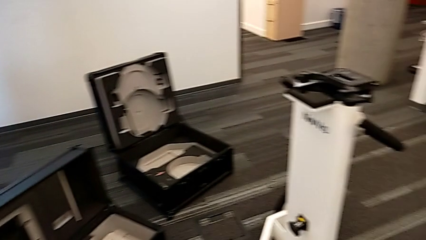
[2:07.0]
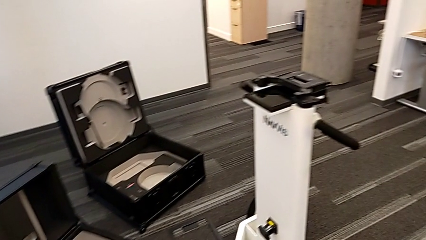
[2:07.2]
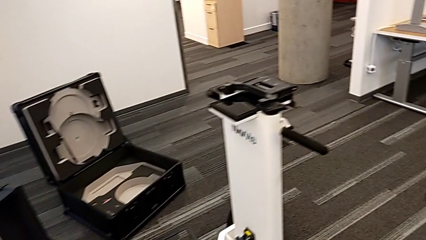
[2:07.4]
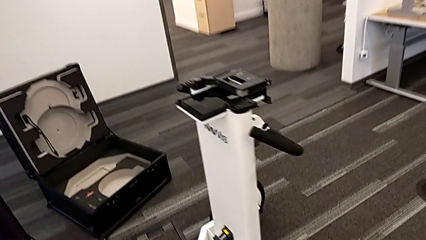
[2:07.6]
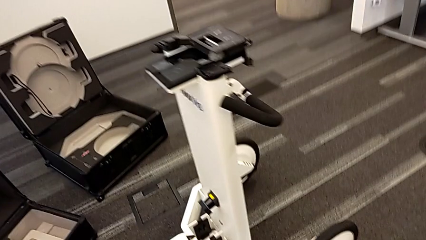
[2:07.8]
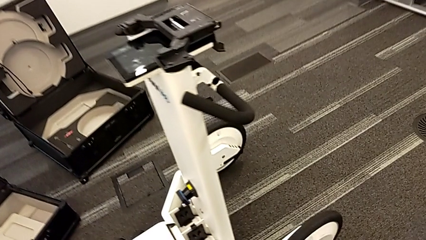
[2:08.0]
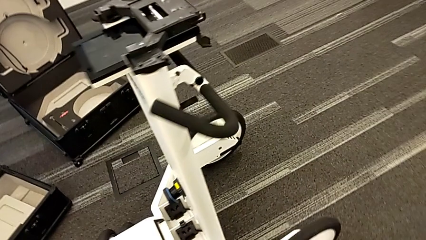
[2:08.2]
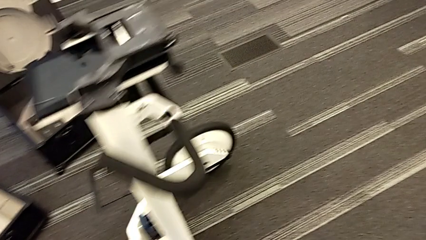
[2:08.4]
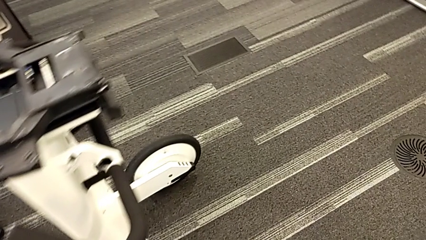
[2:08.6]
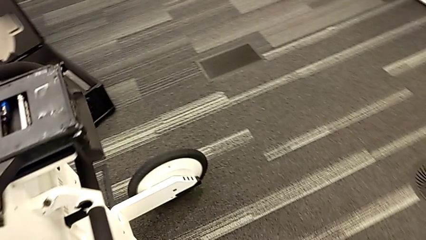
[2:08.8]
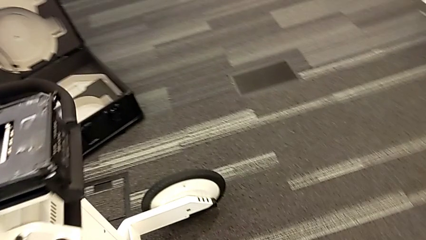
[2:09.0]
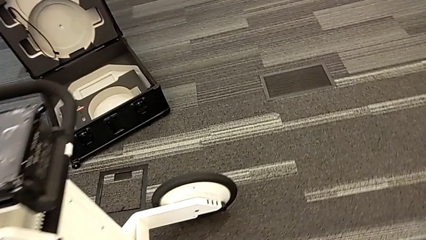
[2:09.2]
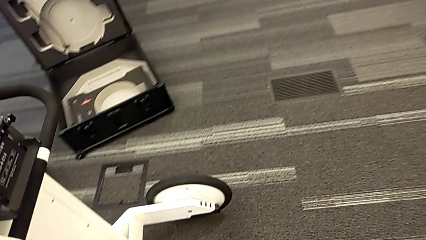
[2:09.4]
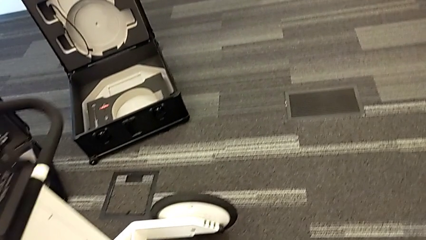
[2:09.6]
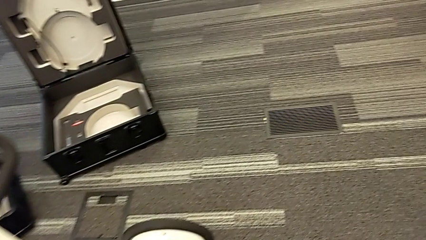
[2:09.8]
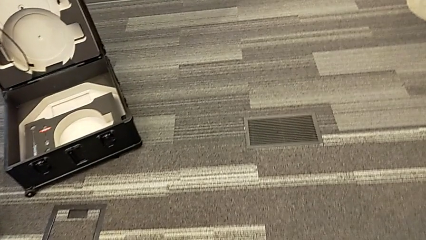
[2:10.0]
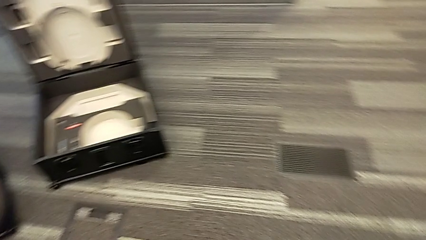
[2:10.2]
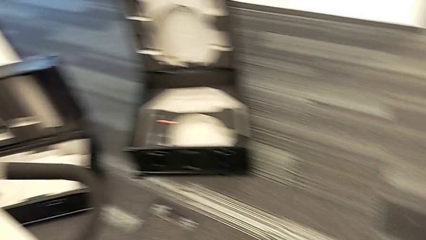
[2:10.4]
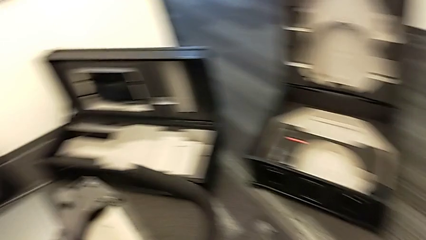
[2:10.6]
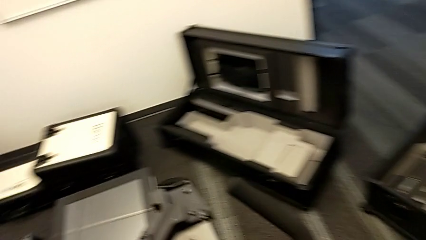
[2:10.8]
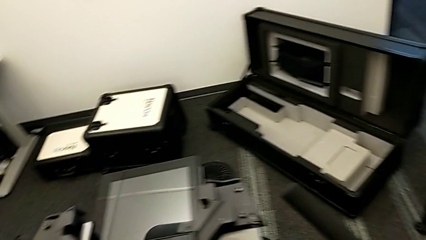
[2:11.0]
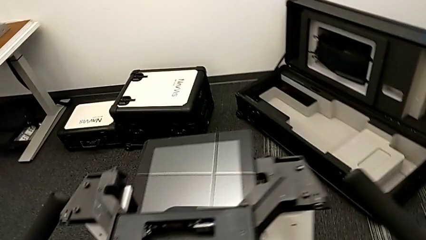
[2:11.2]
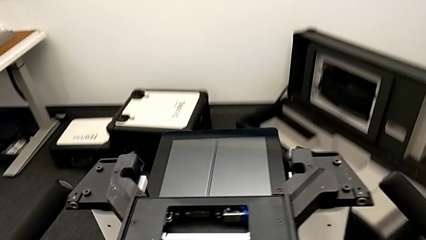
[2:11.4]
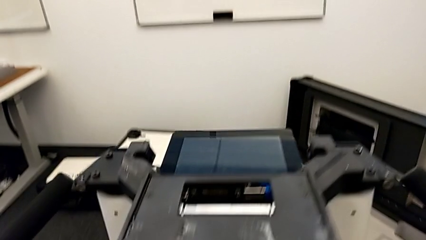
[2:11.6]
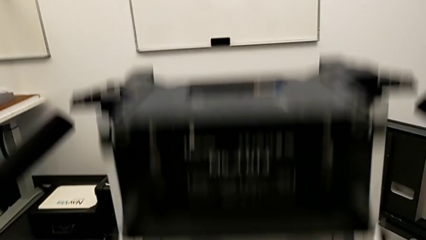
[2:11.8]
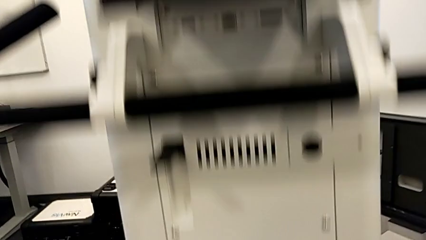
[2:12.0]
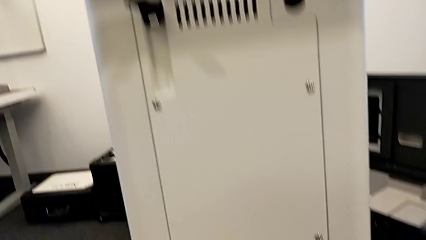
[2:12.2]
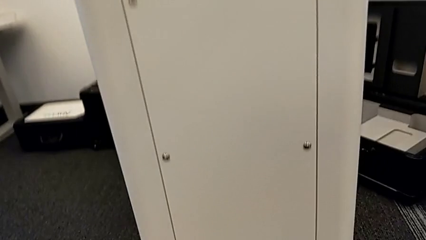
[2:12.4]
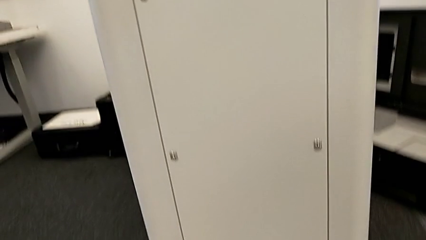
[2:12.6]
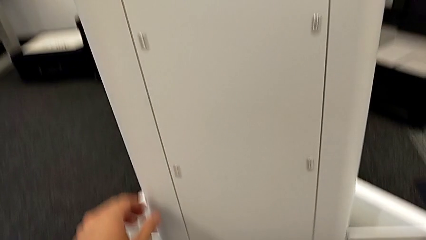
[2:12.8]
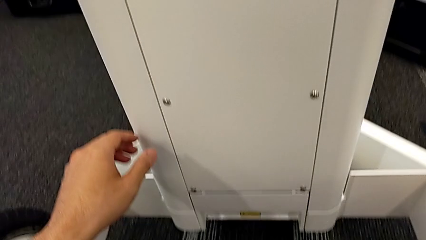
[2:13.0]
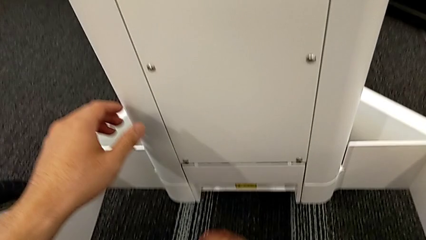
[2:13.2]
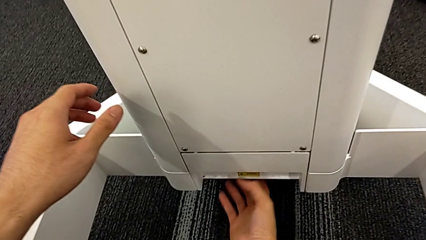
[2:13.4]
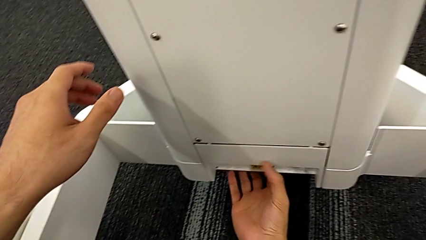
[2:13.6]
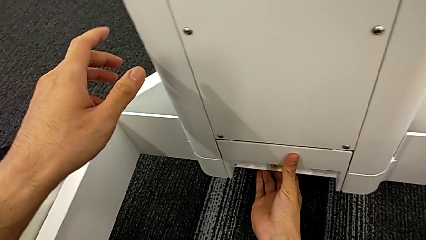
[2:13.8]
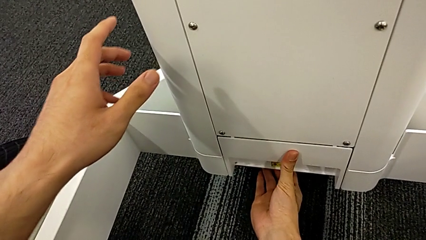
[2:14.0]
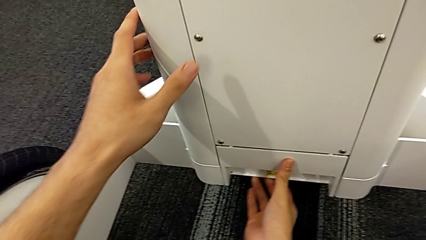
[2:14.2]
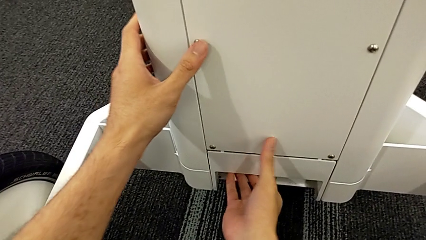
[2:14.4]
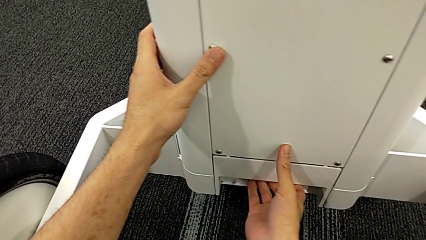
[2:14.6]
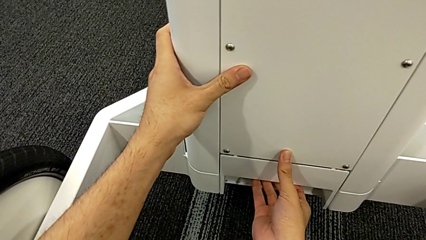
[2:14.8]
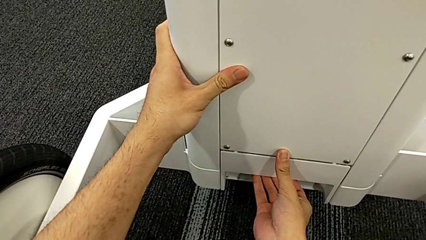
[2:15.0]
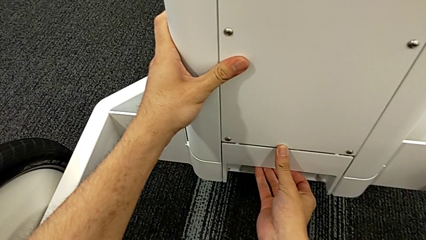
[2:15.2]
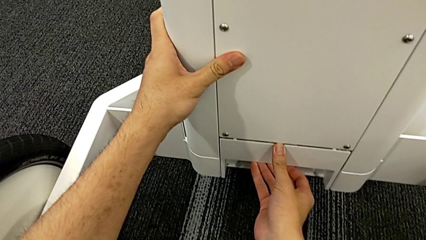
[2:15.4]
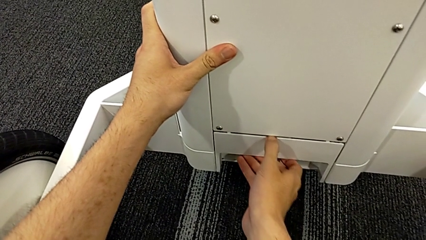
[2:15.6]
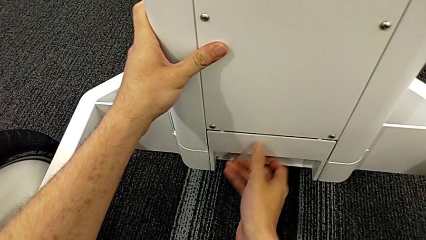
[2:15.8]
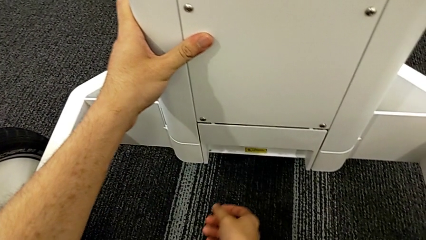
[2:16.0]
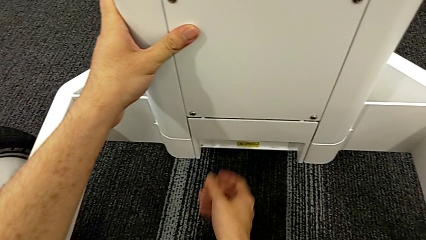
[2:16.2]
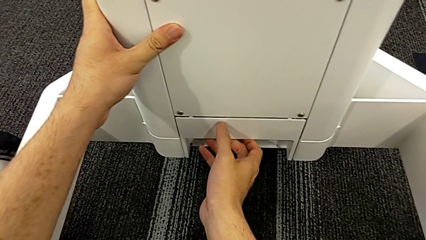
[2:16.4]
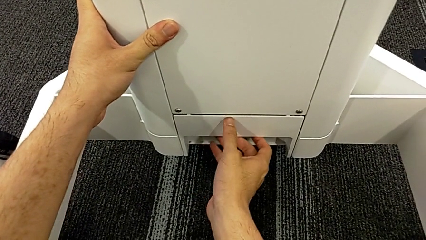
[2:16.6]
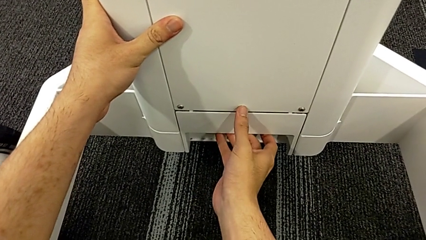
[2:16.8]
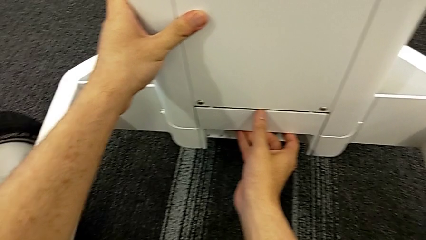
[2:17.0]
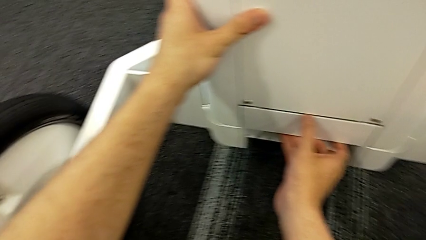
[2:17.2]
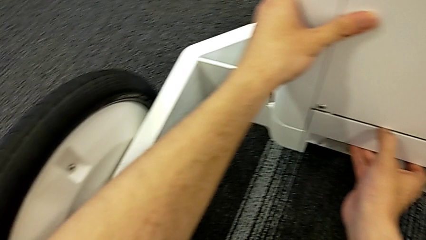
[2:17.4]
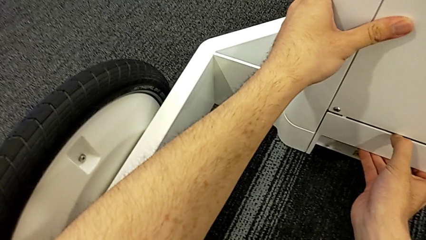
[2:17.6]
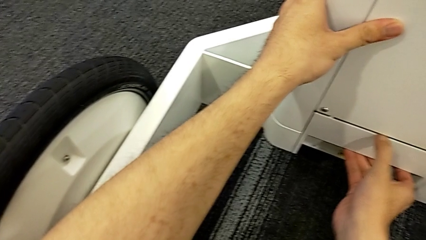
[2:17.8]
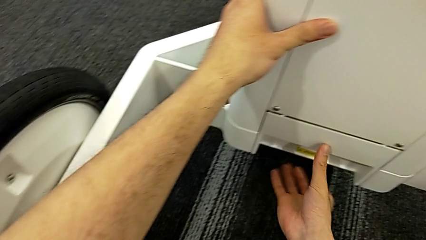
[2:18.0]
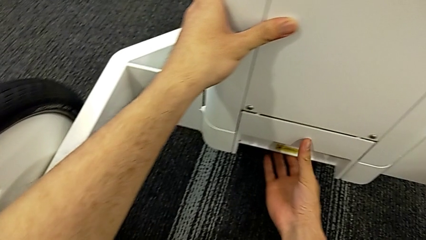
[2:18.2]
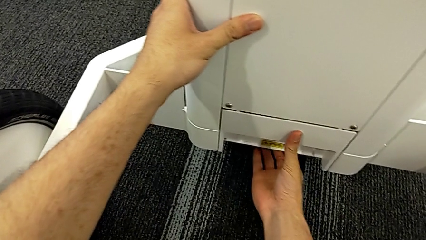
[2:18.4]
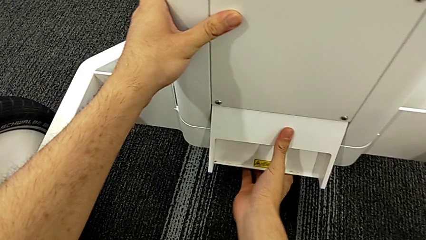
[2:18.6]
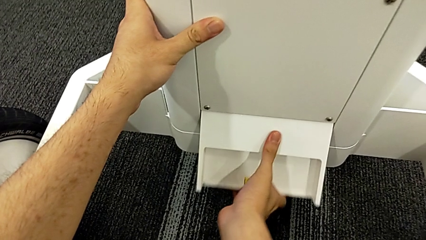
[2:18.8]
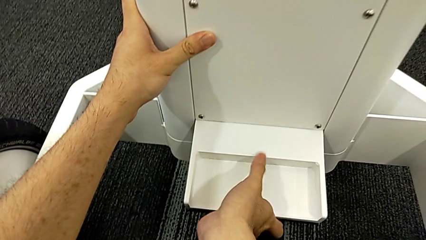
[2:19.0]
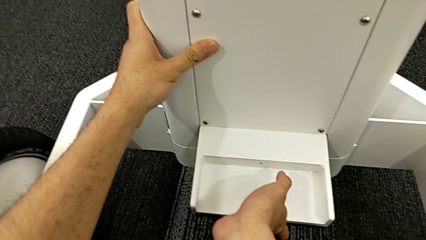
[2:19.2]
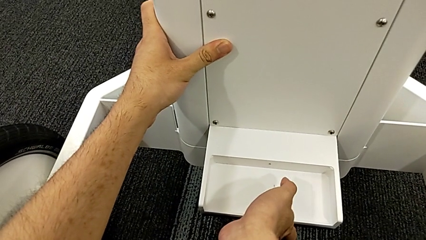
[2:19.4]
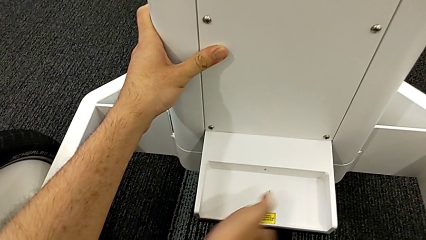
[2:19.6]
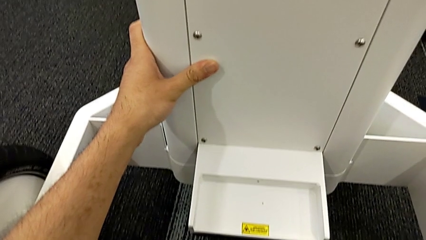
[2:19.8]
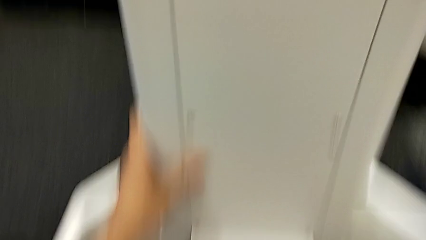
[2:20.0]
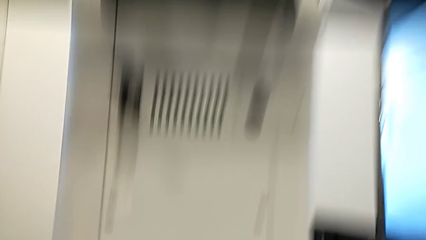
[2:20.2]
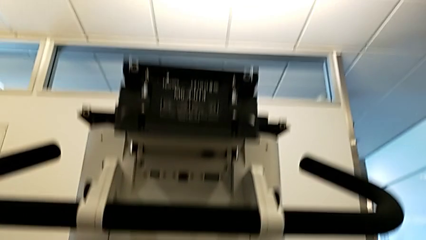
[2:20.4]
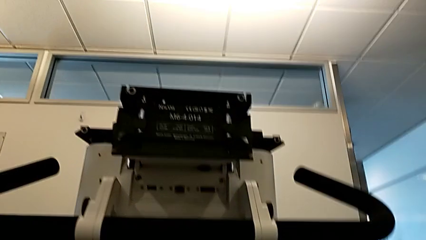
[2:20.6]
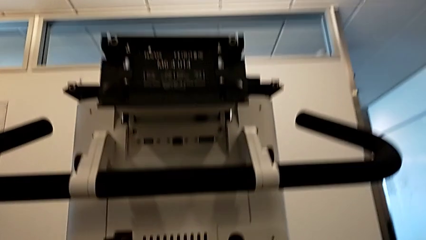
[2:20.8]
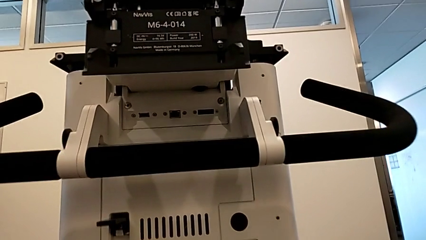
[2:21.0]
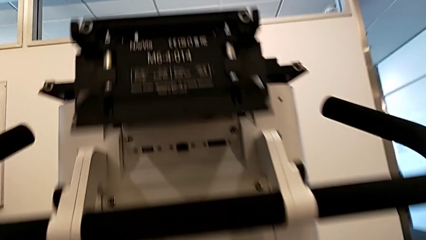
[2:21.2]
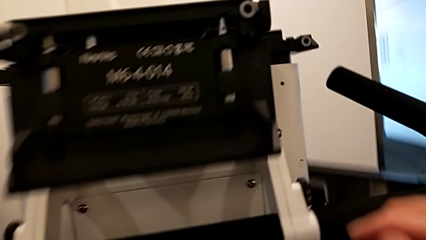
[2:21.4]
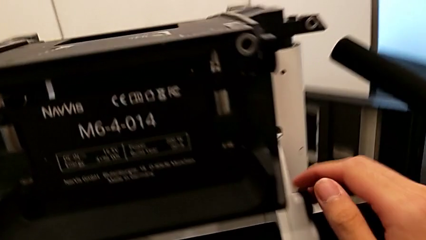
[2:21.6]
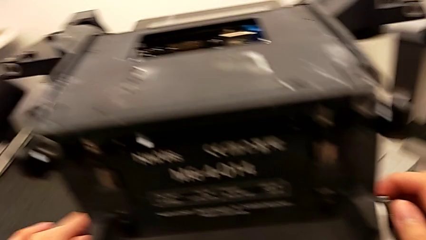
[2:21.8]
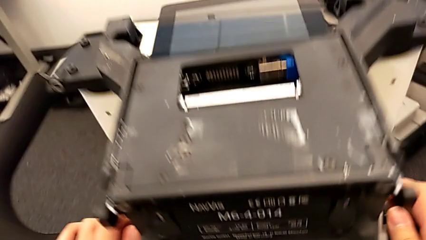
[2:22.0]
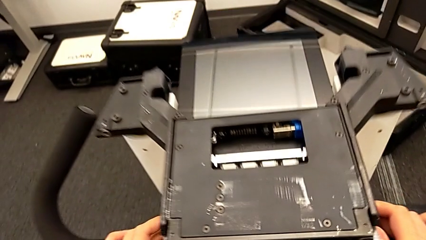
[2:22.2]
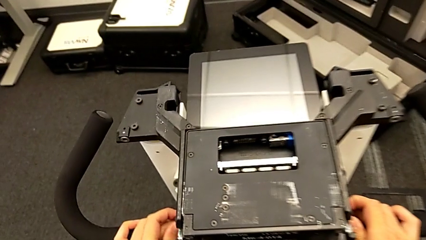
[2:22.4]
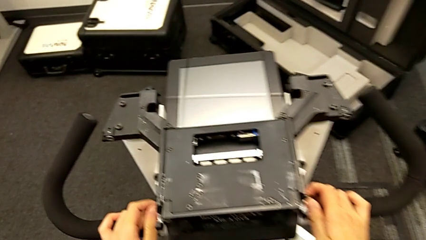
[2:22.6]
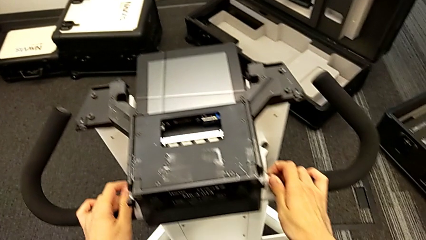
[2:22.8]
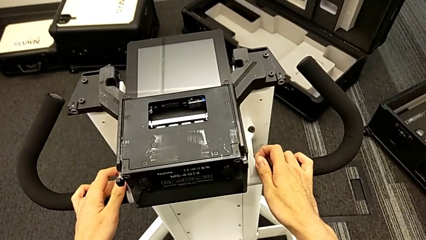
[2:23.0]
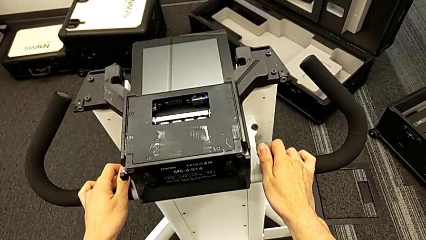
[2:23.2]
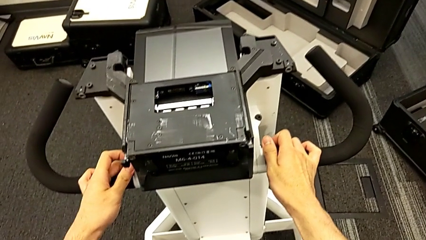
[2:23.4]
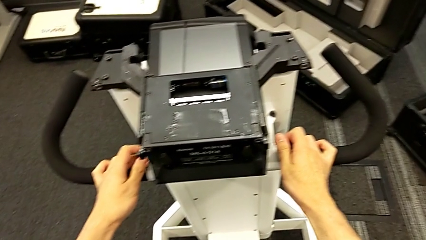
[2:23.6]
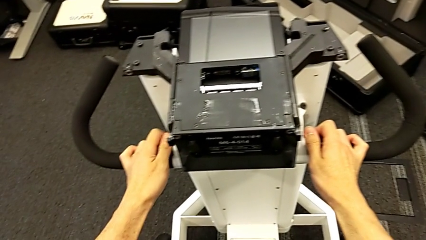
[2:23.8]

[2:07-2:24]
The camera wearer is disassembling the neck flap of the NAVVIS. They grab the M6 body lock, lift it and grab the handle.
